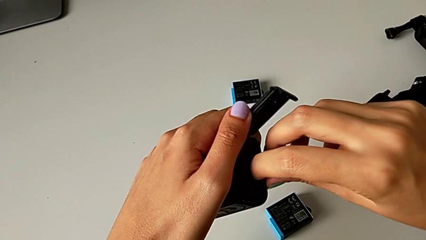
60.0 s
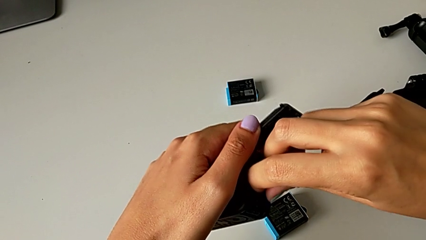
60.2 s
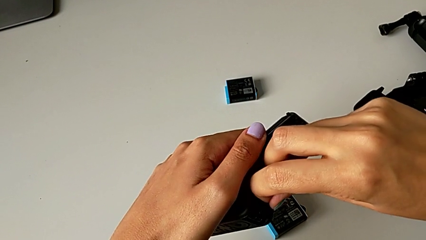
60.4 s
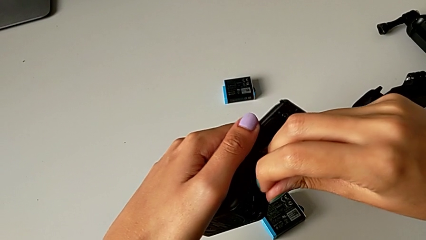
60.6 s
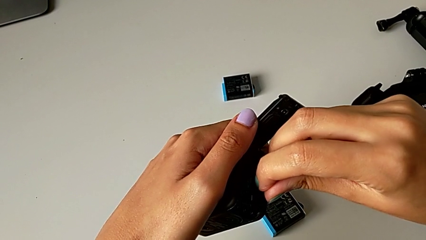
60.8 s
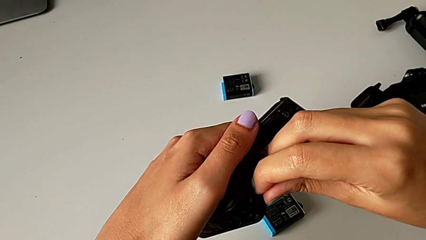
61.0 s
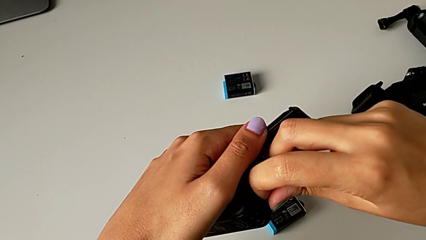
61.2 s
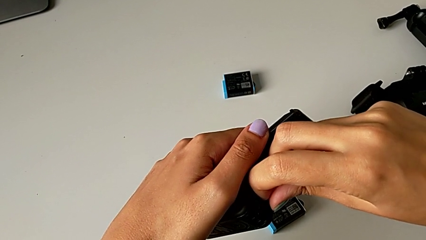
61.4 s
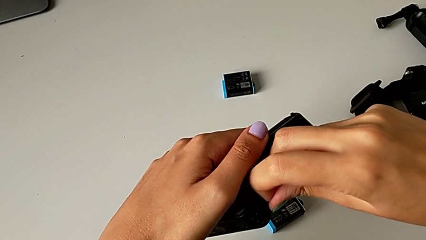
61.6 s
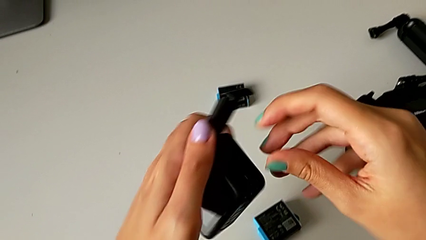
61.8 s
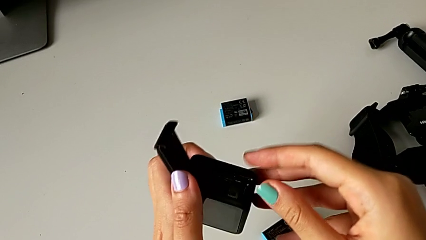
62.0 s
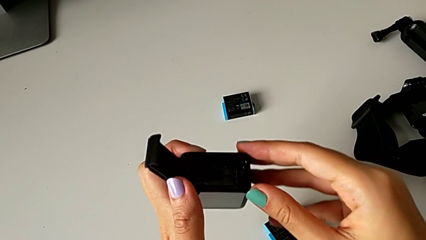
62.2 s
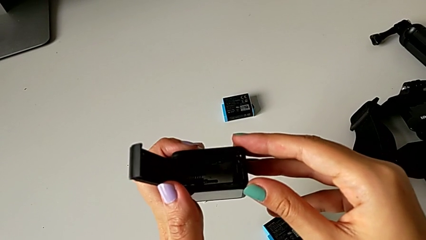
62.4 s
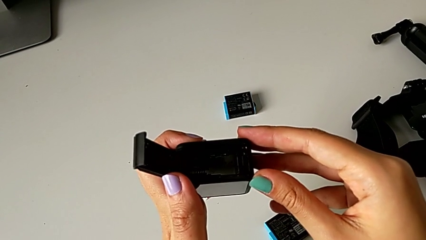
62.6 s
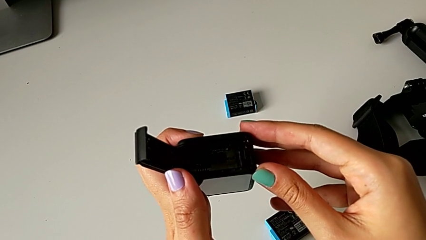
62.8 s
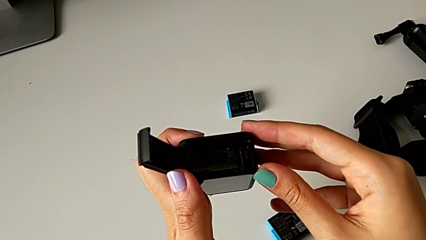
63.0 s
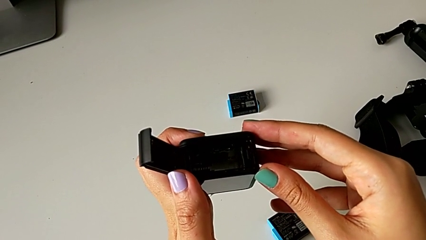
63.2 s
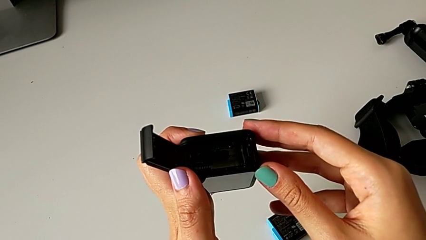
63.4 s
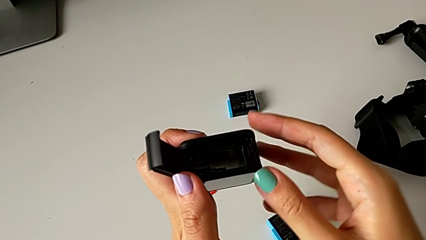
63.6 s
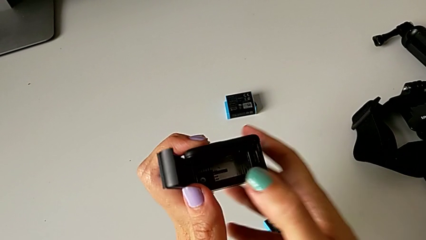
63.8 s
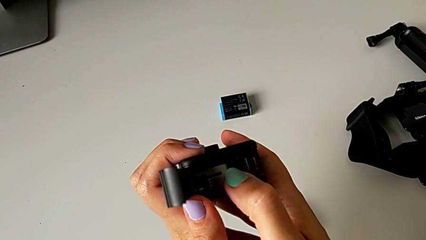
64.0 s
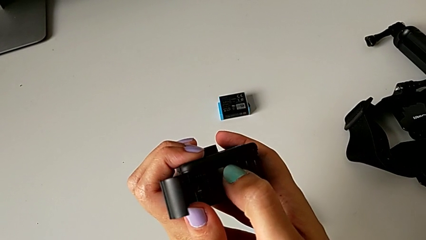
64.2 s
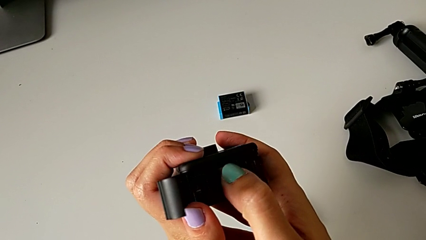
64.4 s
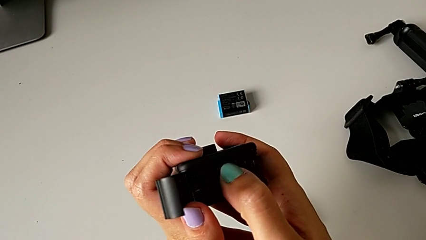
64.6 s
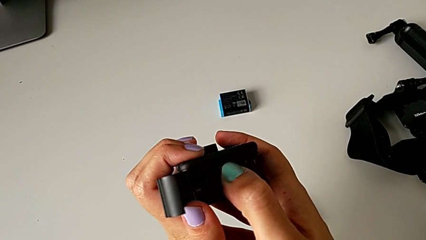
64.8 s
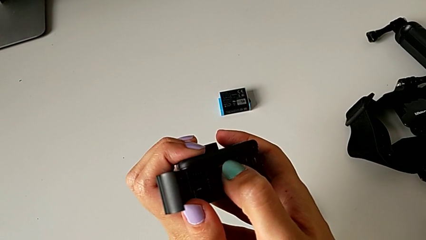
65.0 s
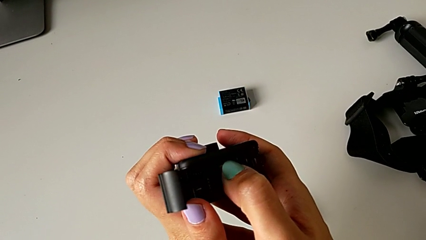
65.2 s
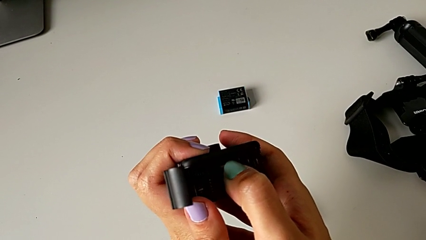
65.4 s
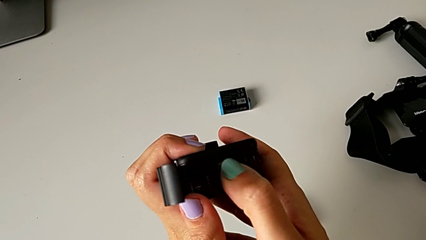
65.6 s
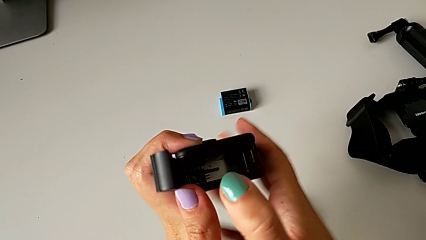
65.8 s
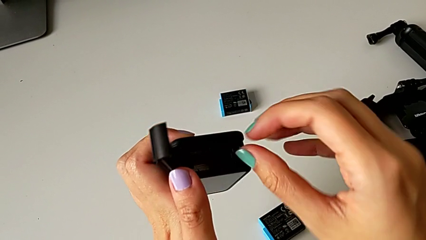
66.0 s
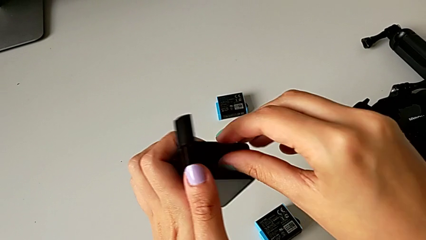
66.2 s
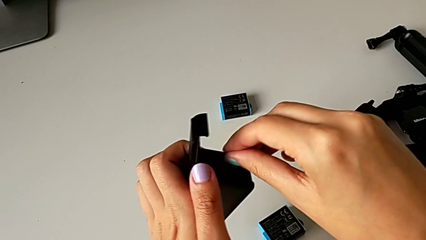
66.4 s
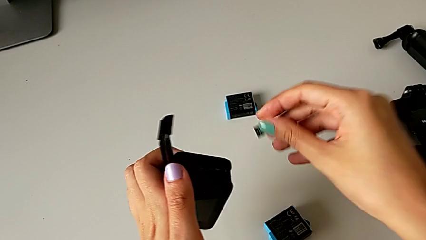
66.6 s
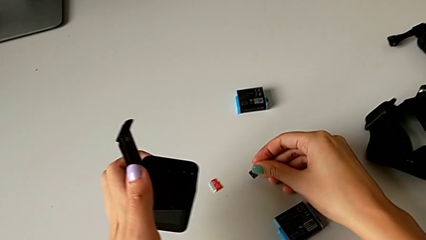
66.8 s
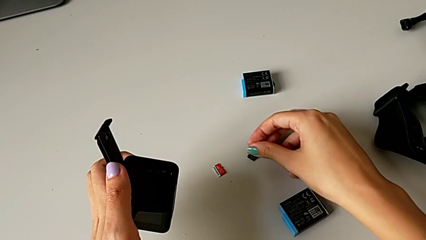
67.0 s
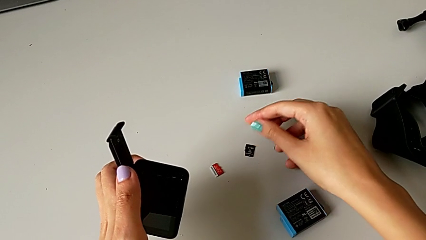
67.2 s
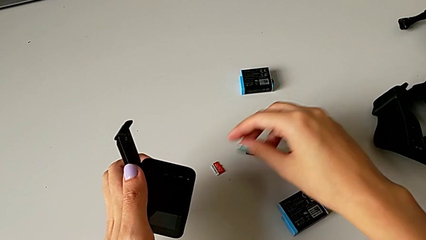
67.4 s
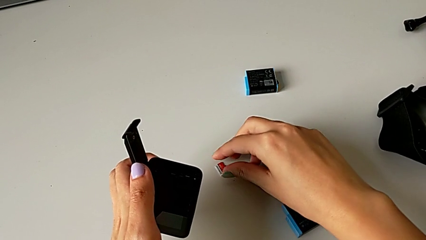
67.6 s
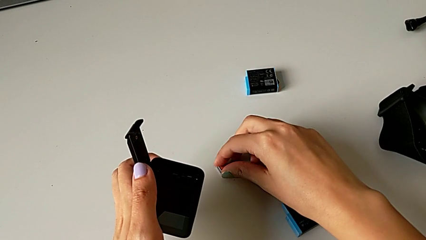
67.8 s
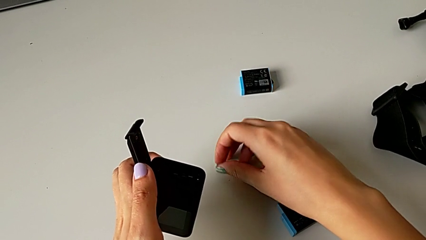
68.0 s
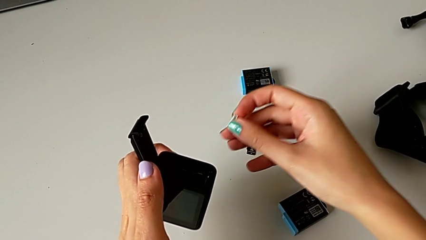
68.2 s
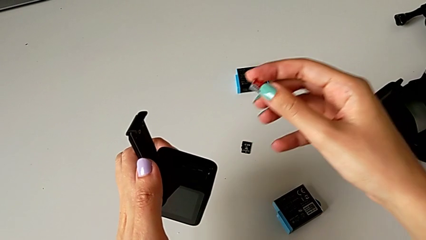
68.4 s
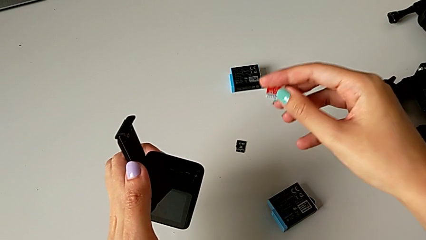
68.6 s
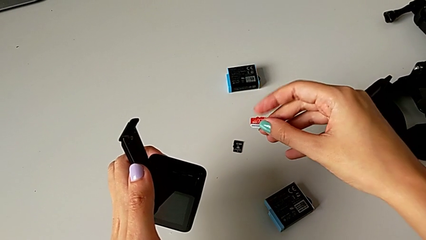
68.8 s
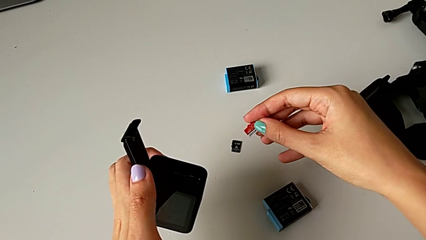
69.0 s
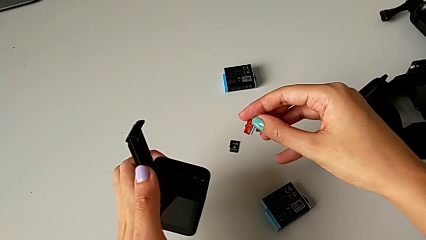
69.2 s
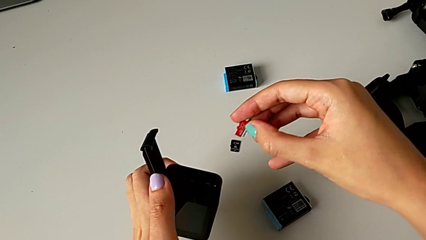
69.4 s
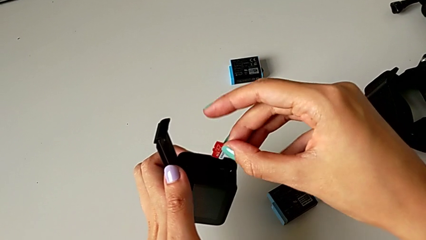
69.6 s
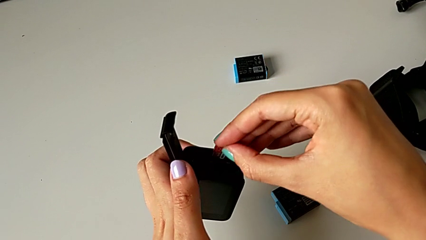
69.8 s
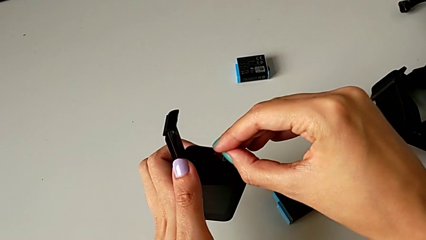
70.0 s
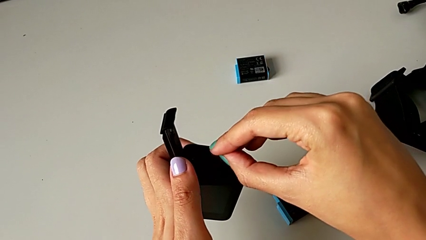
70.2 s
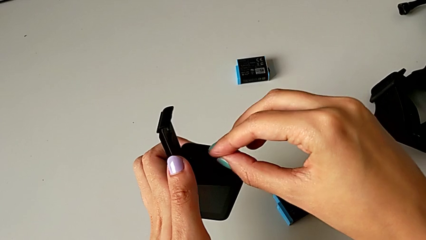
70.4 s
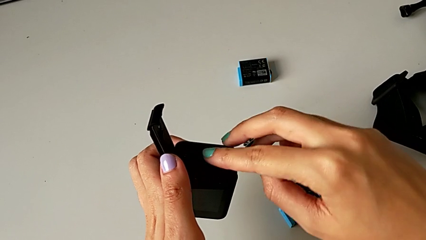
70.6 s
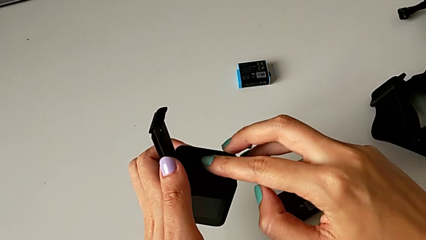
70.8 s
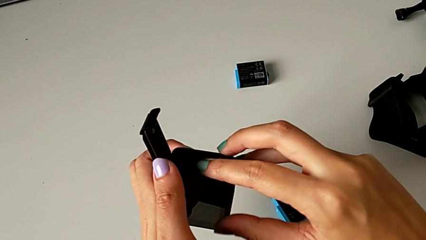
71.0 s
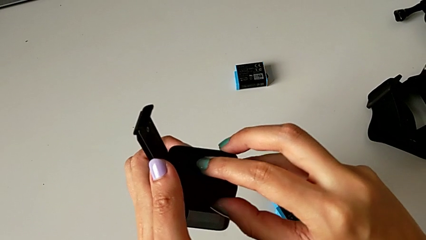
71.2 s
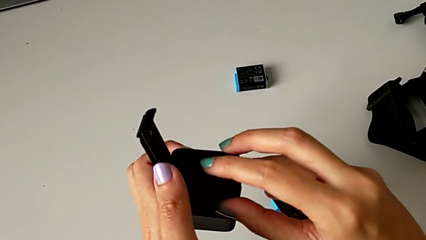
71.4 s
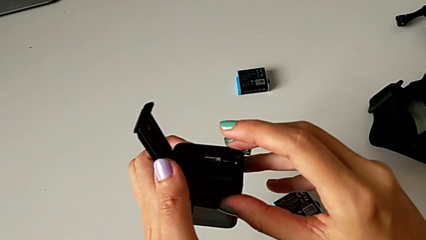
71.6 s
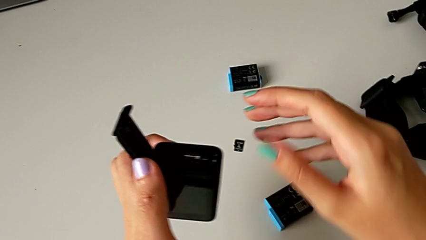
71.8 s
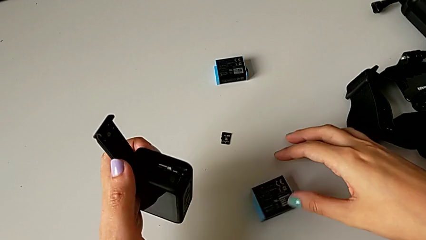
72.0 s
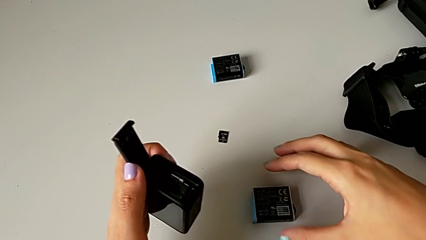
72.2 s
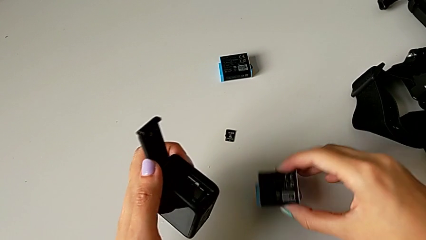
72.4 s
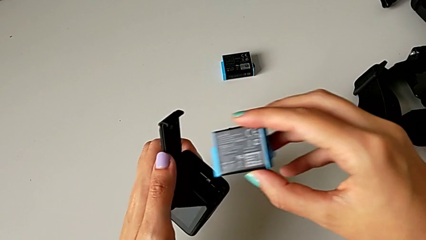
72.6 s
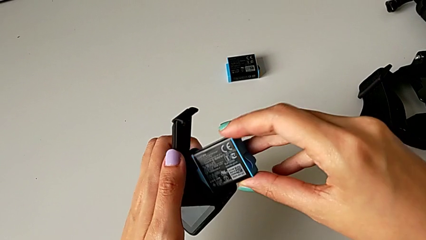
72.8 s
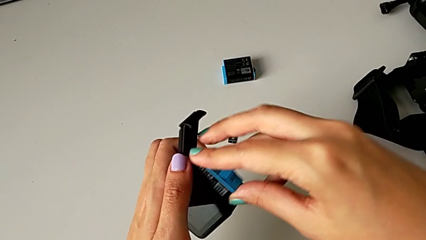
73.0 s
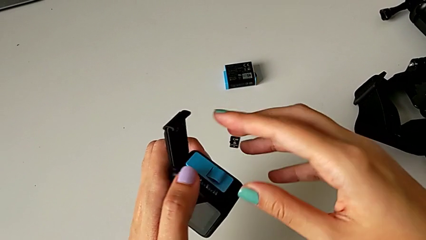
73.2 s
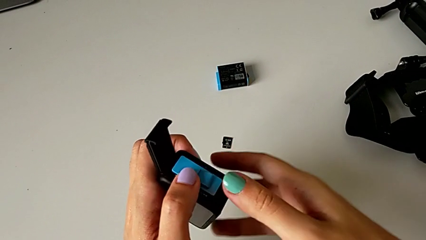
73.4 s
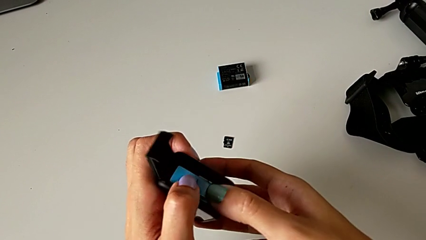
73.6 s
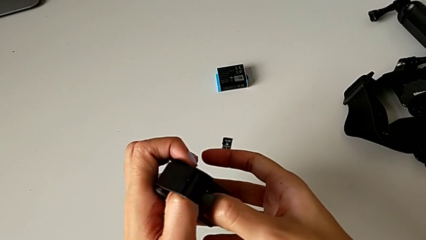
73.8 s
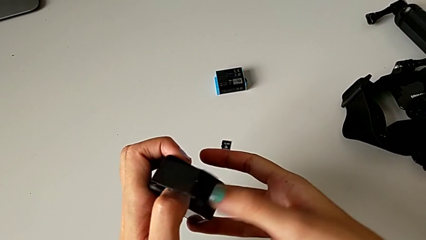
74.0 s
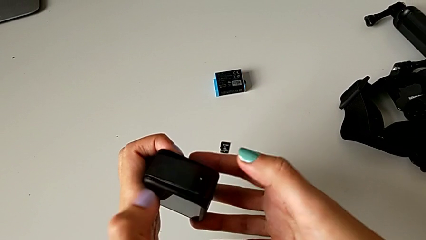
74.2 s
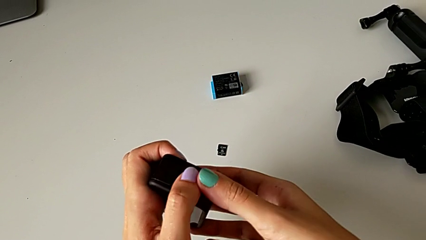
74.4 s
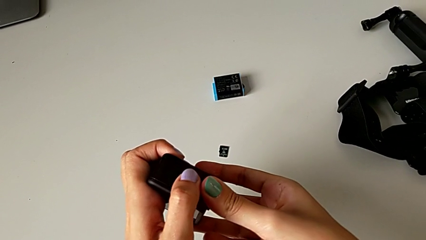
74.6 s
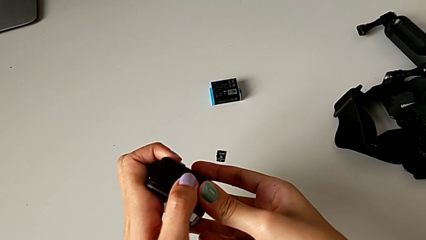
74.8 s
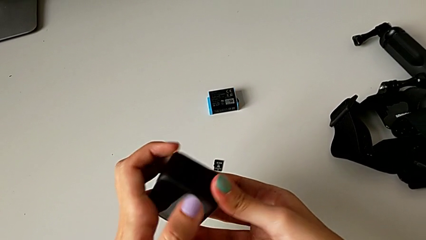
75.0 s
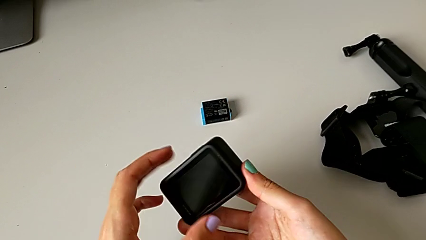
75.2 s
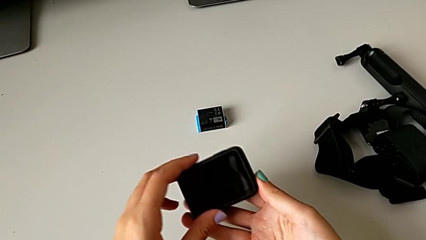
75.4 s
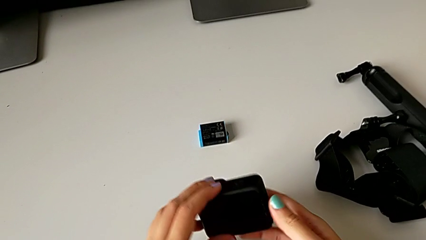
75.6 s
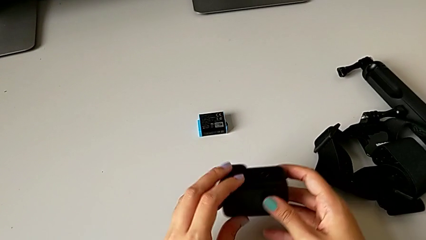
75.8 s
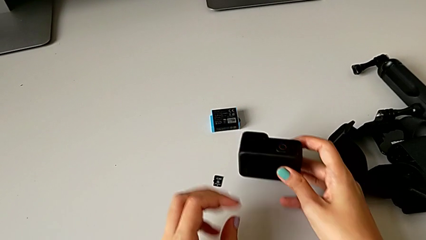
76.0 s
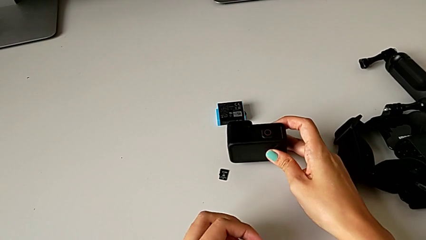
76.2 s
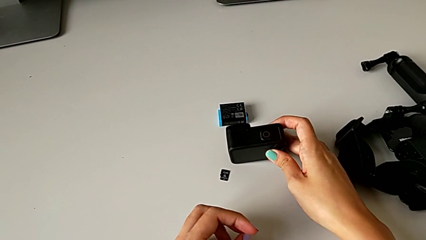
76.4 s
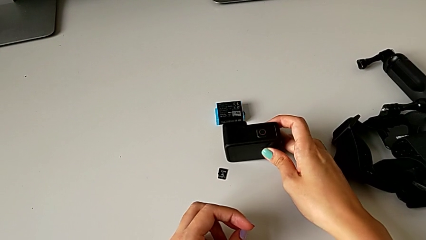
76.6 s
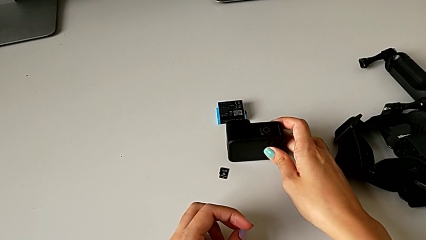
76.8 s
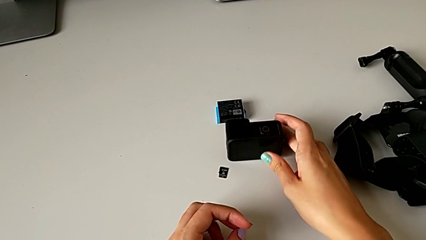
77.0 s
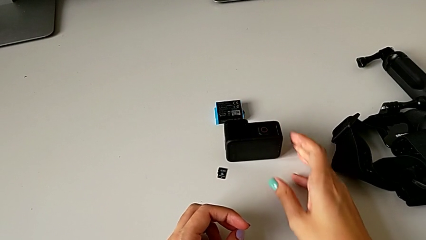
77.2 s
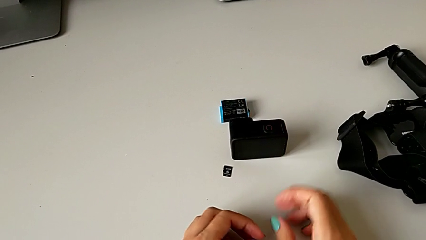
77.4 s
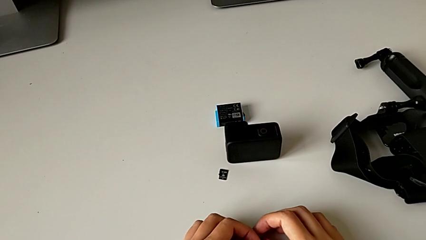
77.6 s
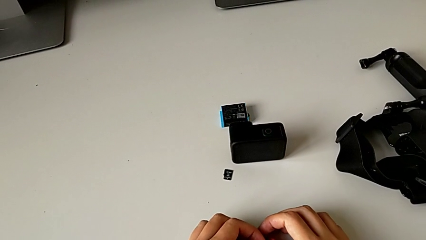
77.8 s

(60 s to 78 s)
The camera wearer is exchanging the micro SD card of the GoPro. They wrongly pull the old SD card, push it, withdraw it, place it, grab the new SD card, lift it, insert it, lift the battery, insert it, close the battery door and place the GoPro.
